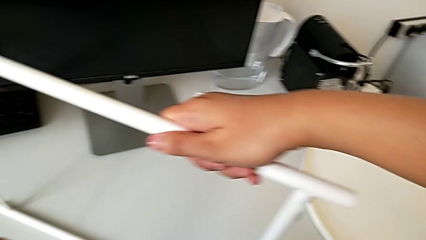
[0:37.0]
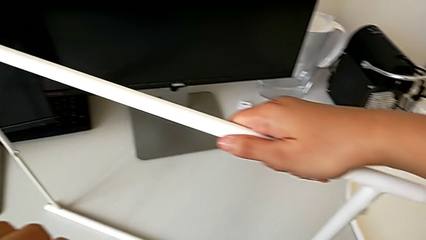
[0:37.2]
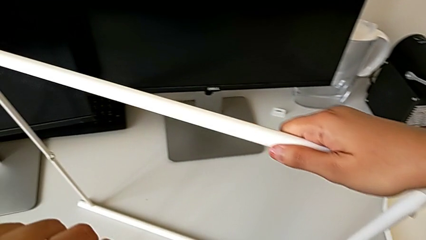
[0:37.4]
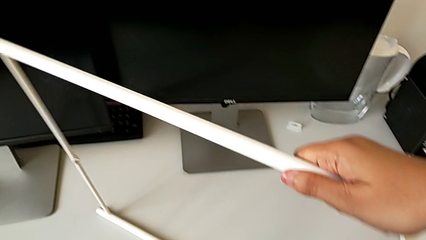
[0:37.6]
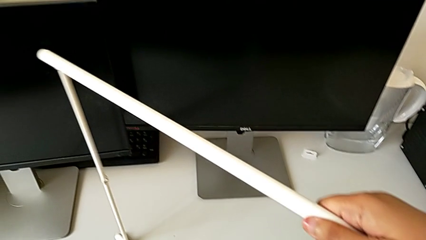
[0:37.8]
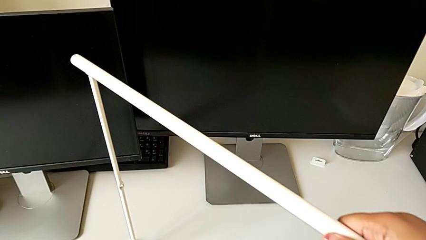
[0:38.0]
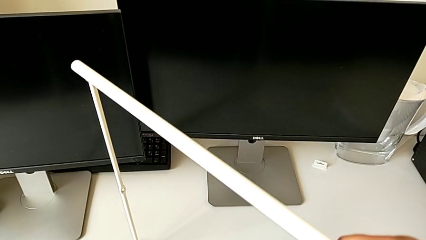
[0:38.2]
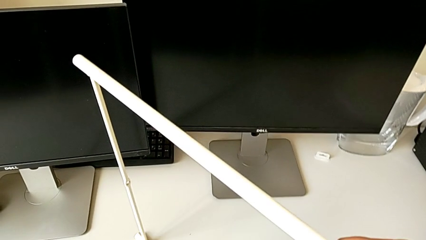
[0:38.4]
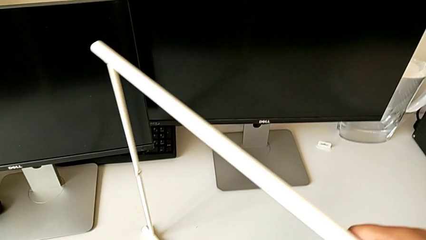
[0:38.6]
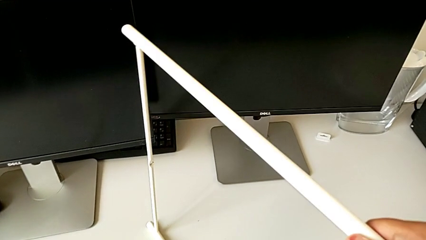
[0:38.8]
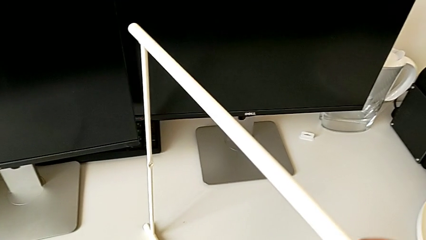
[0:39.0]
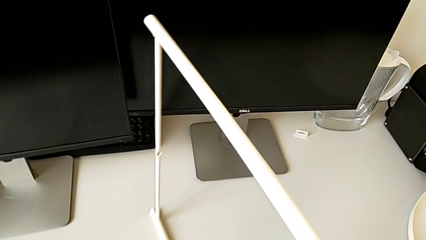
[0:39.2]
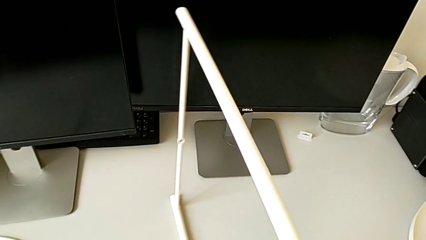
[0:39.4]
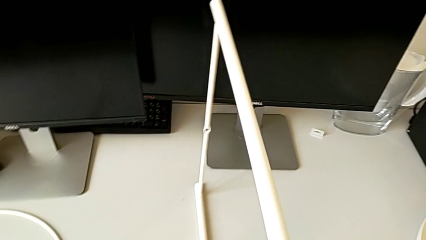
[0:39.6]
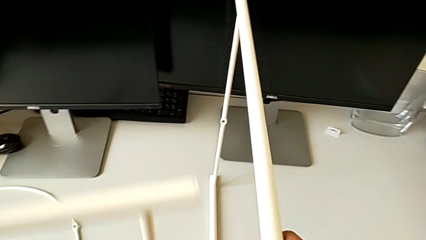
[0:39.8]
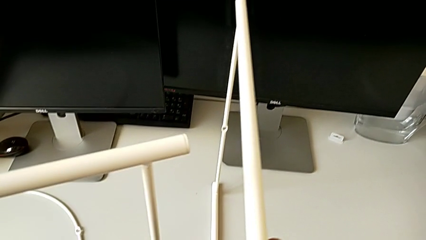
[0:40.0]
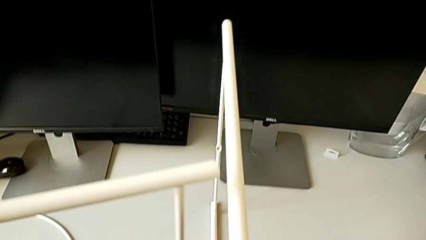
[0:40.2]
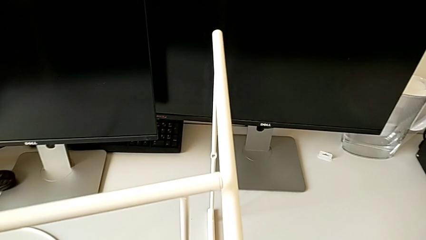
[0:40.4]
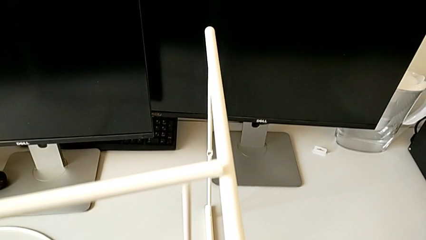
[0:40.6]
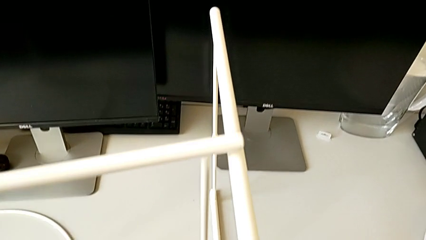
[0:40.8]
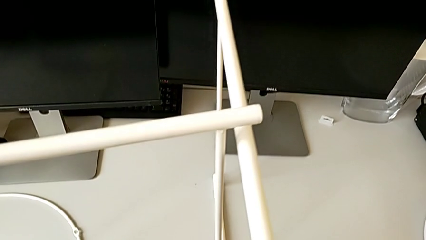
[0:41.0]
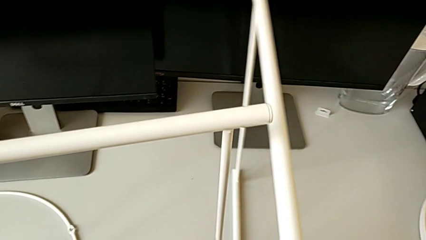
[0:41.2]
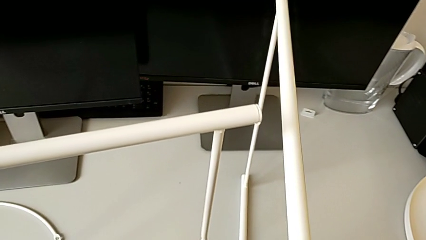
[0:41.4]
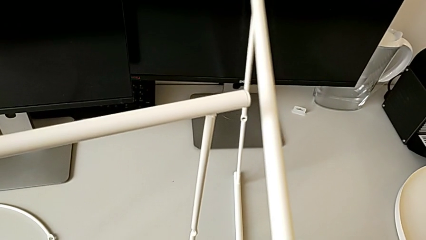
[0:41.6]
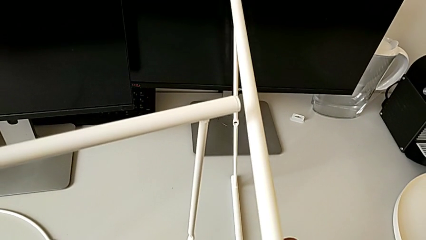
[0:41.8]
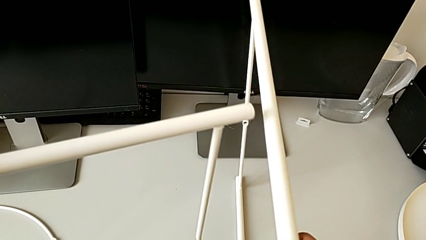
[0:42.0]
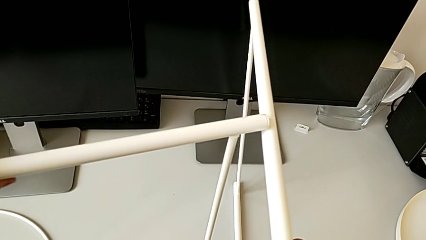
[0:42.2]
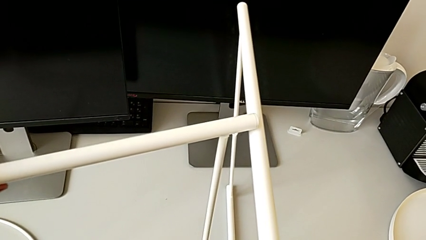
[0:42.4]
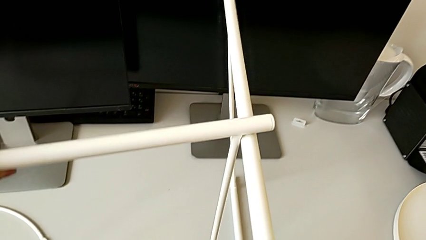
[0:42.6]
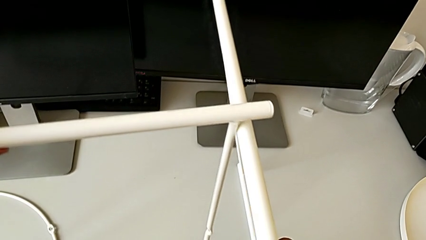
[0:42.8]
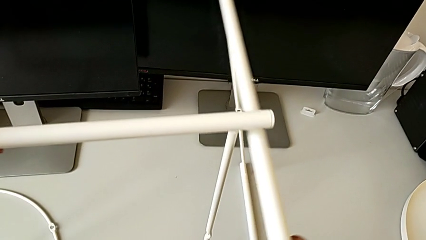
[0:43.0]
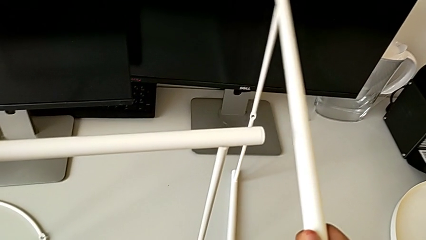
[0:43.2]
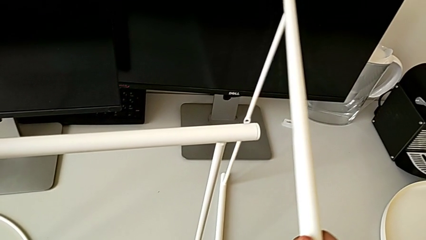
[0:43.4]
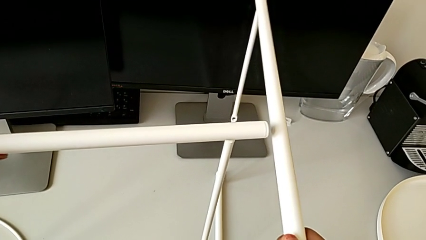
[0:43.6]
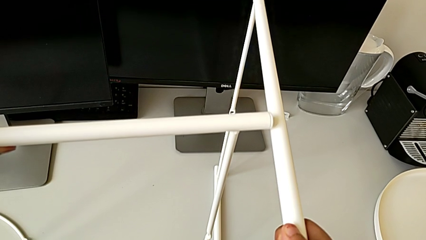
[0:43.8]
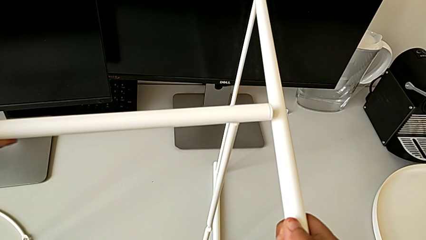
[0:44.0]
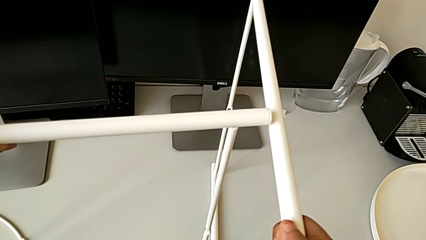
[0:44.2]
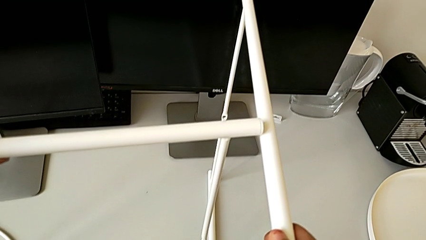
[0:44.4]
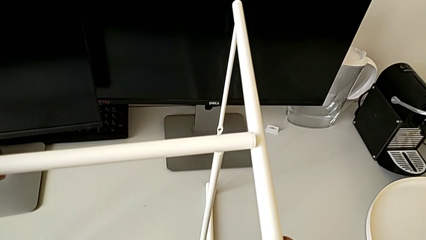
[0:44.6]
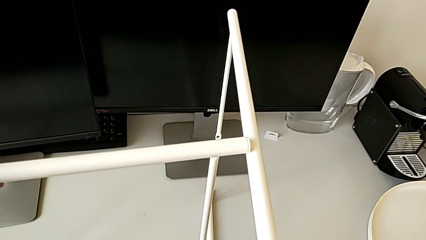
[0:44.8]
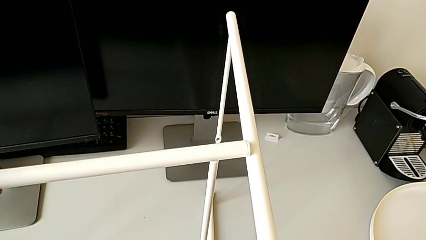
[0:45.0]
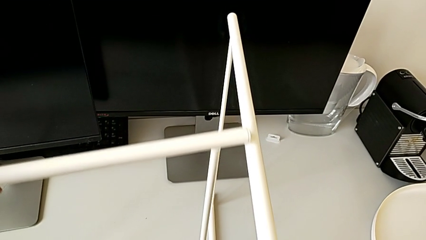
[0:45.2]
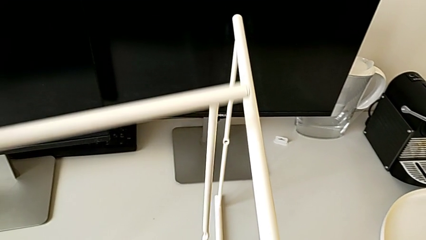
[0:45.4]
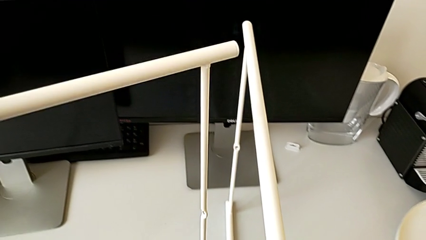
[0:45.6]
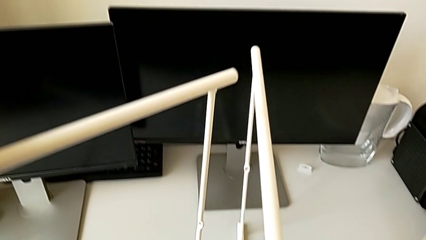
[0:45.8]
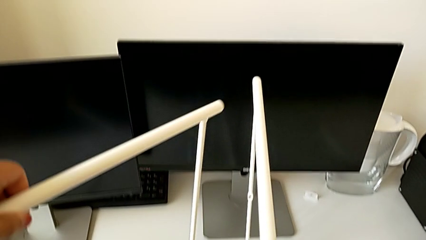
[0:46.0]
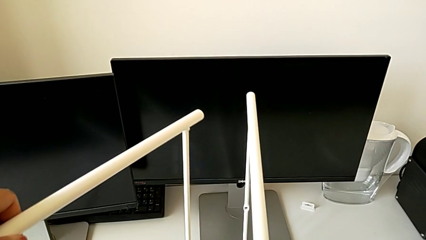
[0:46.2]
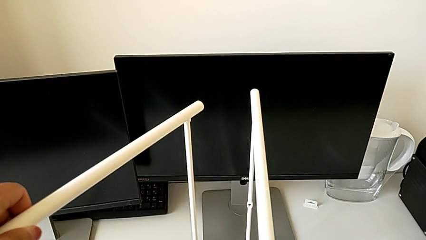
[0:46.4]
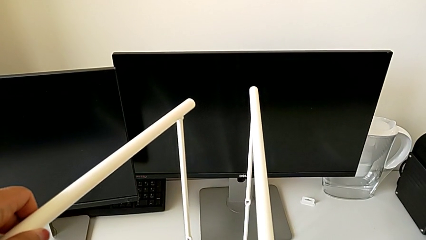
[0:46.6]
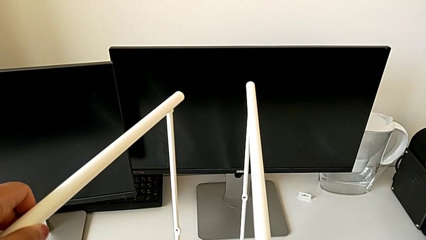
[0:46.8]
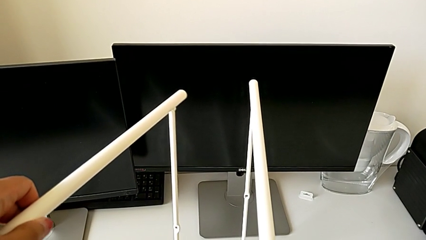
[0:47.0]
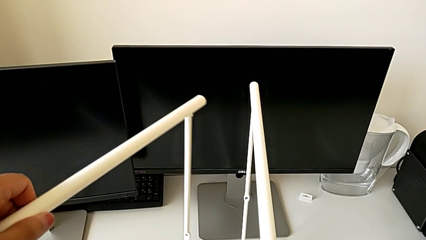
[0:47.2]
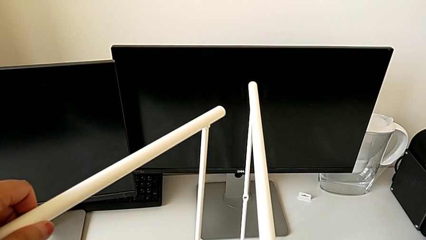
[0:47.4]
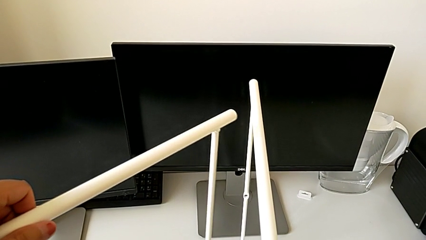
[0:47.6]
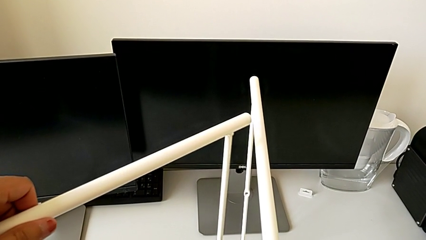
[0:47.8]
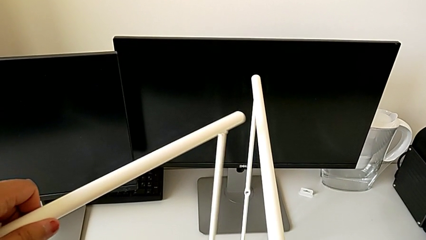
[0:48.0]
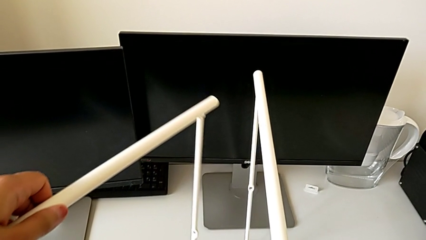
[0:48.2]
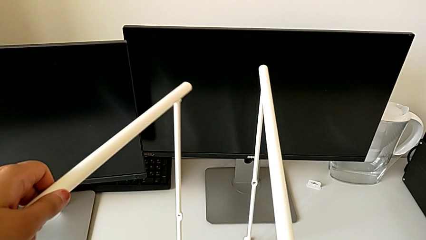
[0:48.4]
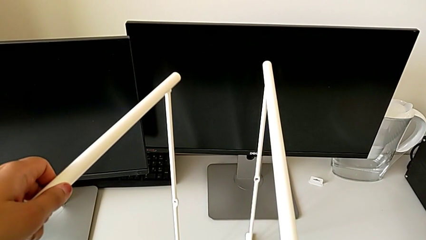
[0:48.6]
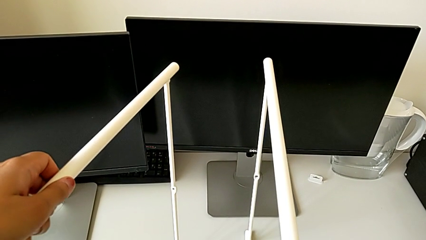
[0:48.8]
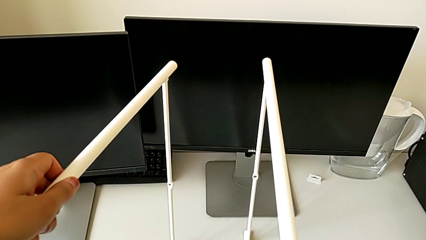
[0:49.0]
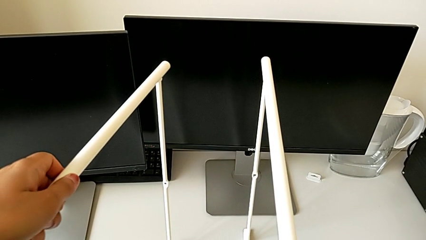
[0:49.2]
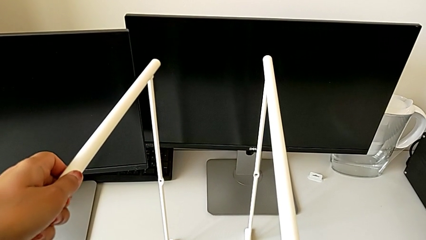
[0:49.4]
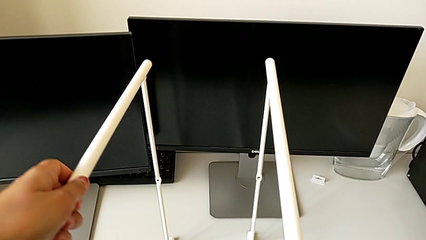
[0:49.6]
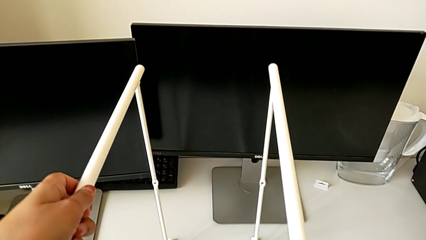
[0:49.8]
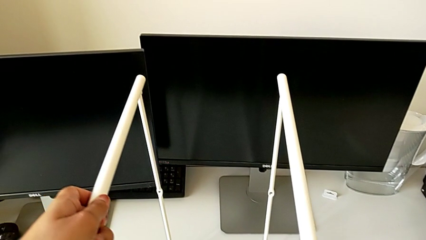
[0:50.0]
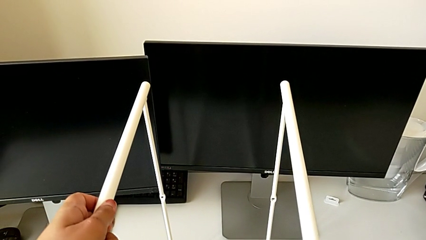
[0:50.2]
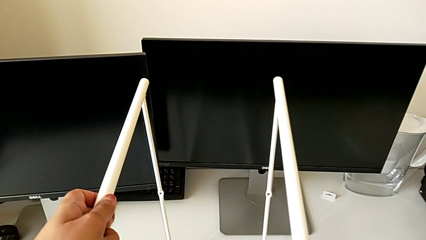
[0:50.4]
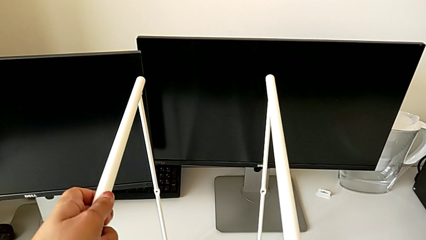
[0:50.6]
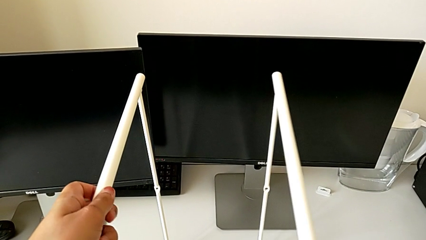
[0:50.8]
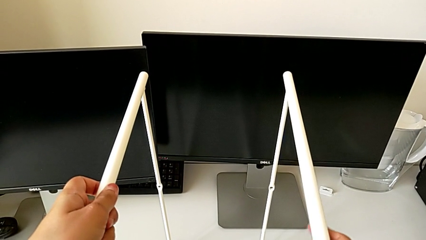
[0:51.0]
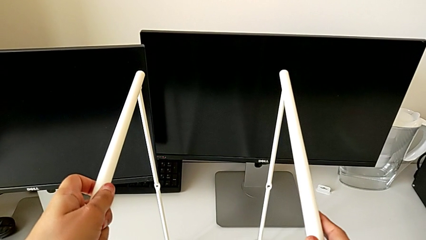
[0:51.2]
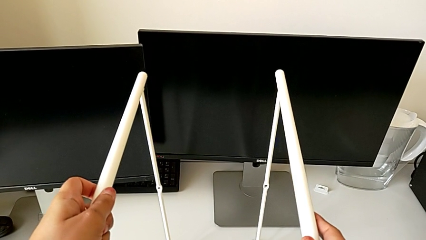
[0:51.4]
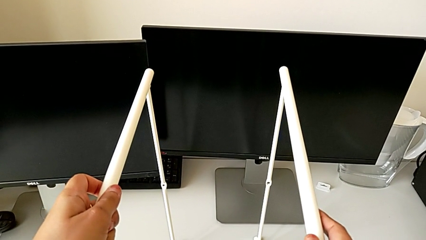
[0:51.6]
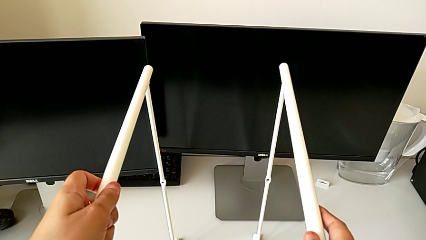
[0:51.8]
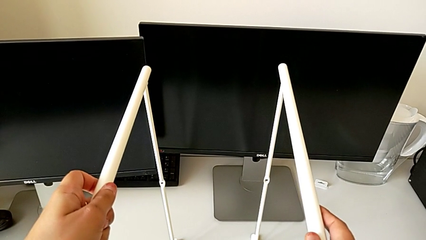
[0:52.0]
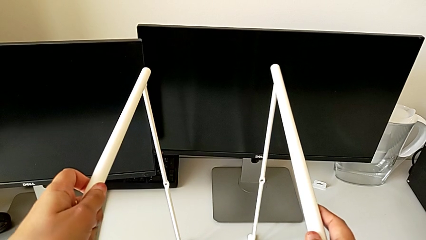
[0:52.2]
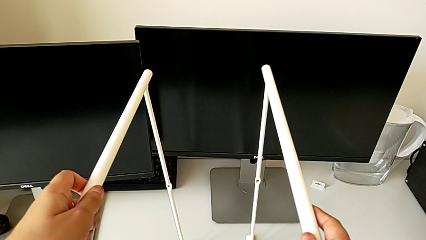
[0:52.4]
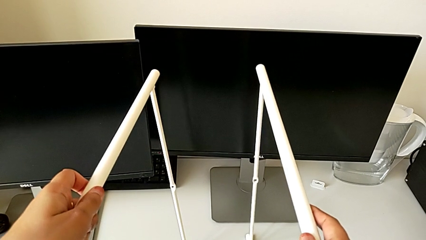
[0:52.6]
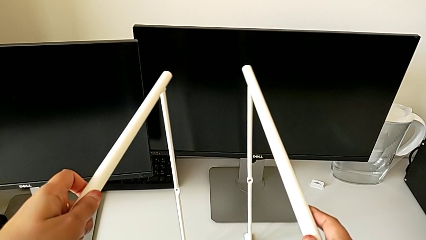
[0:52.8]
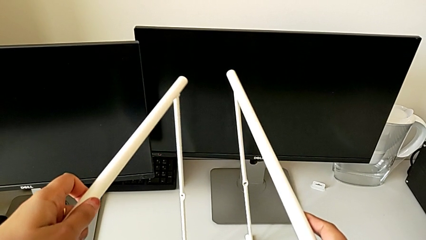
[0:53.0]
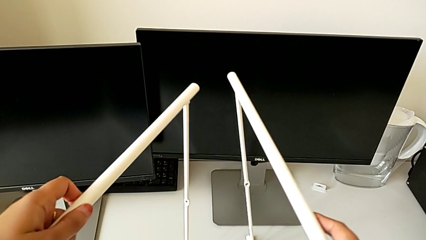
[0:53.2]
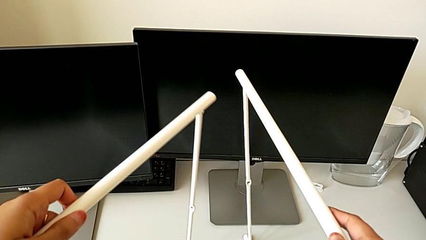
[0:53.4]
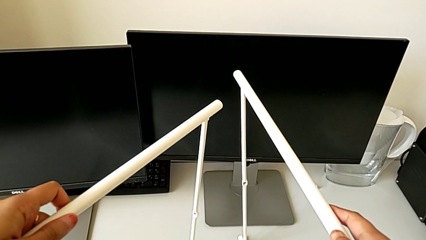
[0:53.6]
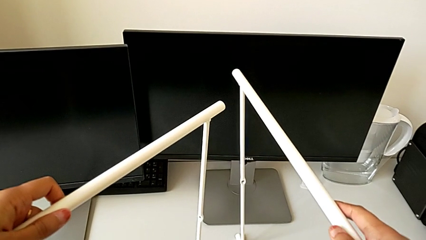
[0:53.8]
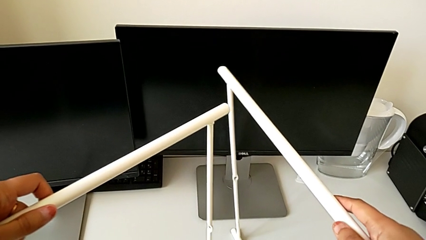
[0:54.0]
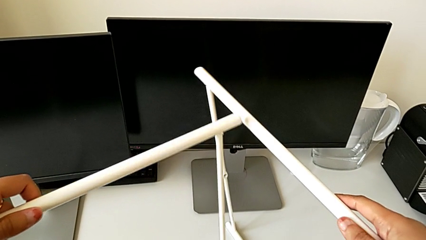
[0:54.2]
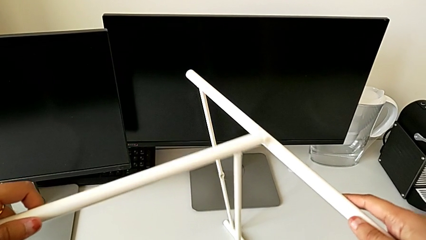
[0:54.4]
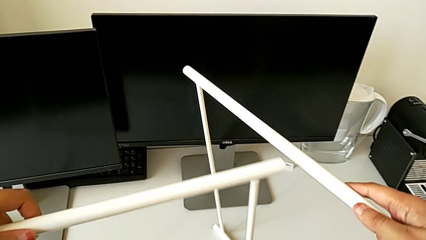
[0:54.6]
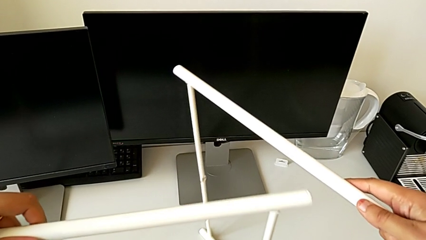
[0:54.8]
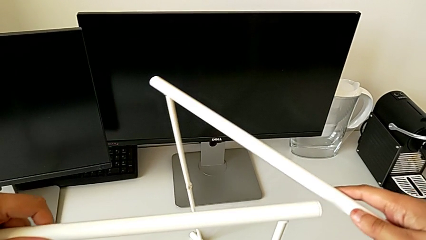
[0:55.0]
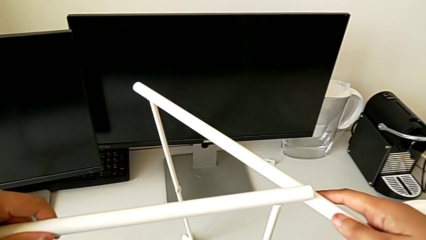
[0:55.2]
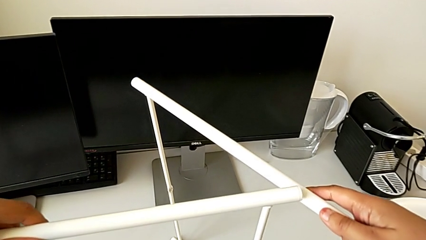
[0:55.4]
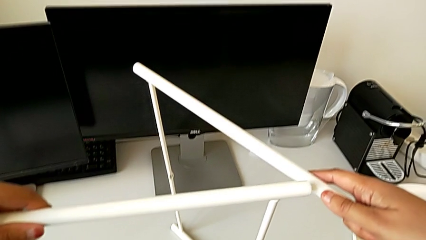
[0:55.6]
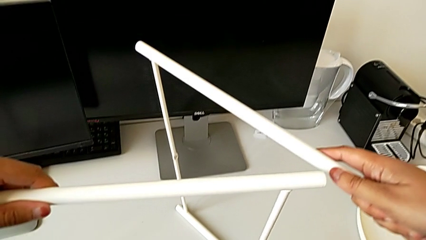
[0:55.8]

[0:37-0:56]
The camera wearer is trying to assemble the legs. They slide the leg twice, hold it, lift it, rotate it, place it, hold it and rotate it.
